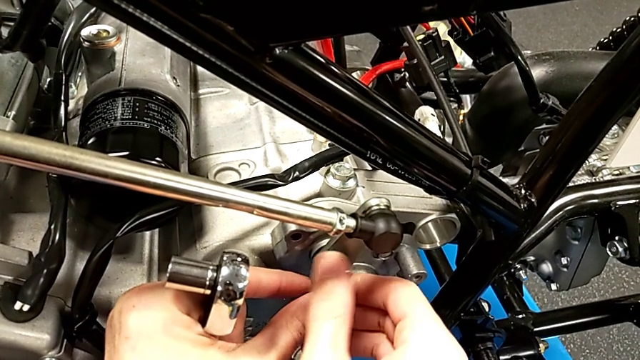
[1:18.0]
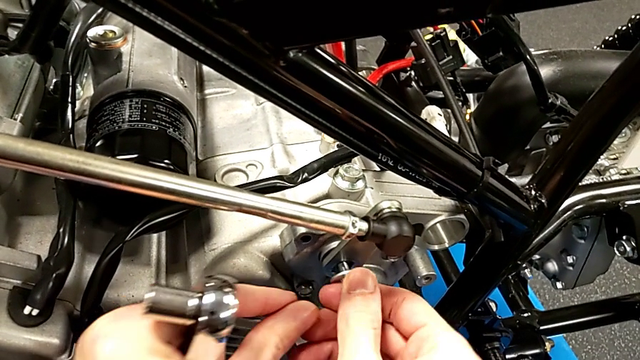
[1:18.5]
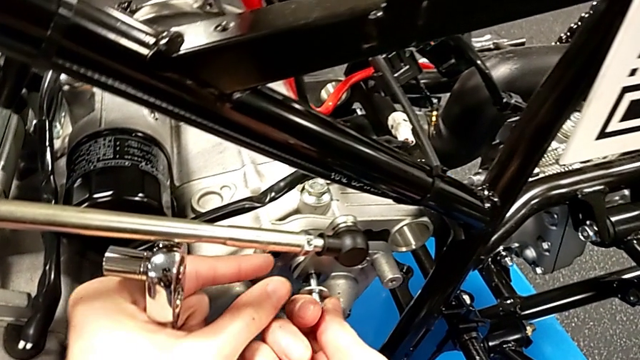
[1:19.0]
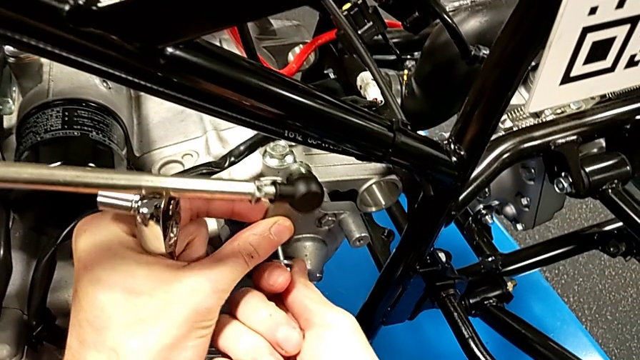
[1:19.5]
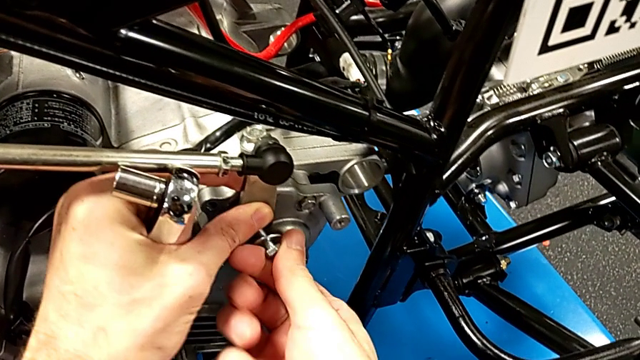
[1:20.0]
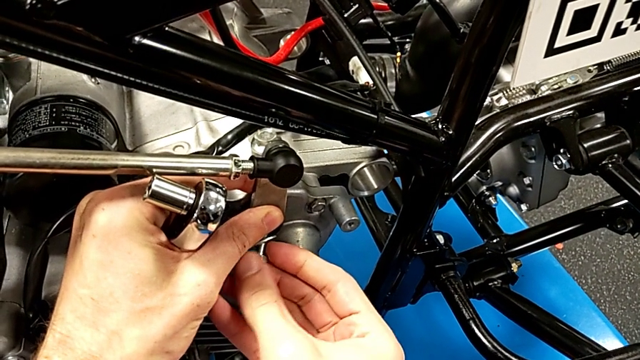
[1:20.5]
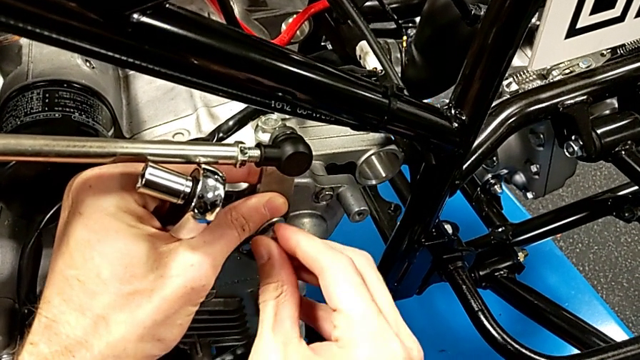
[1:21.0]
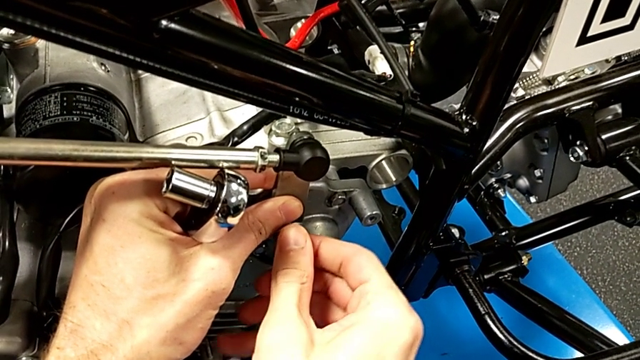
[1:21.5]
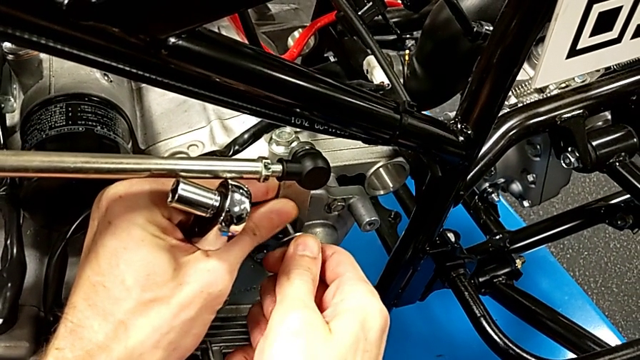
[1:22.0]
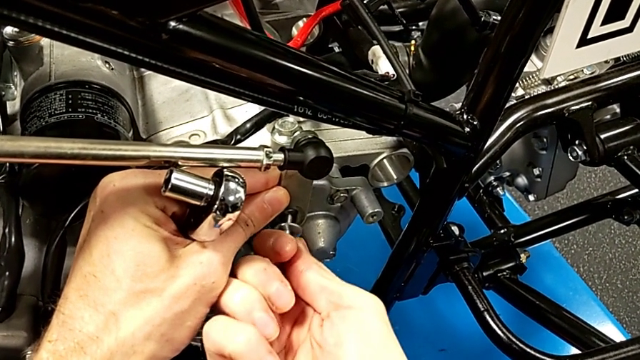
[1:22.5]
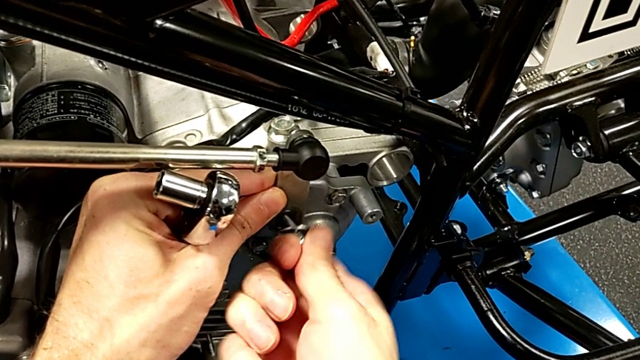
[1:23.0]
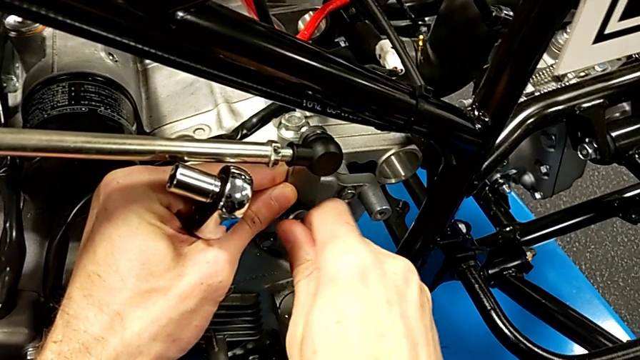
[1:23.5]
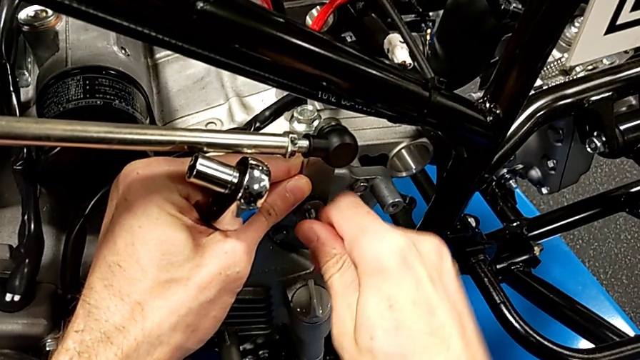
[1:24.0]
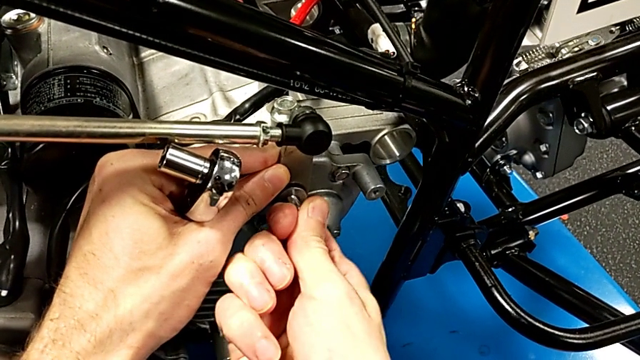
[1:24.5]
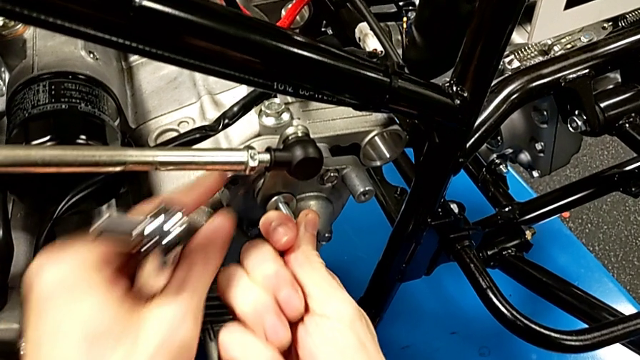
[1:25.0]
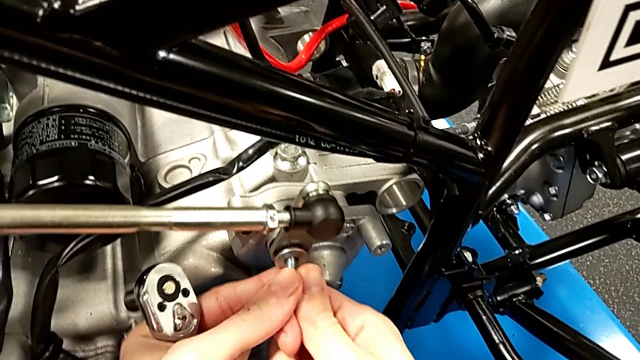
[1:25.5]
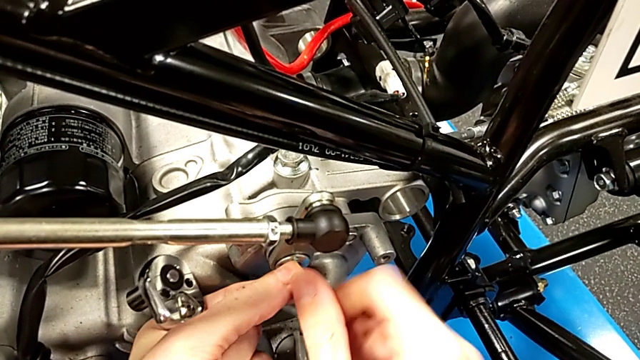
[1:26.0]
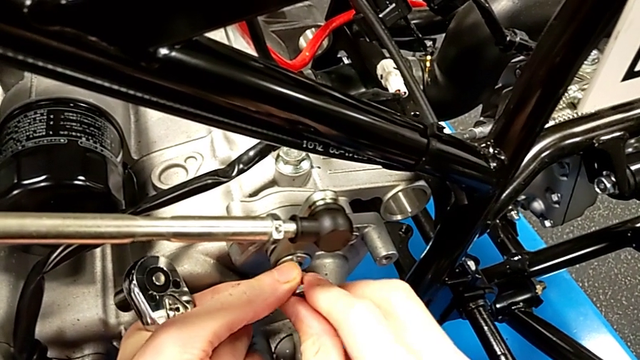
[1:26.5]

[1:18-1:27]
The camera wearer is inserting a bolt into the shift arm. They keep inserting the bolt.

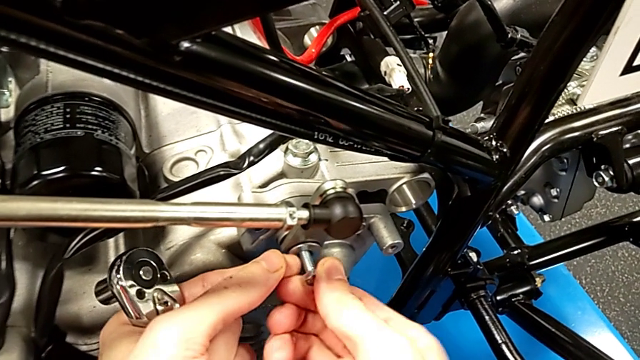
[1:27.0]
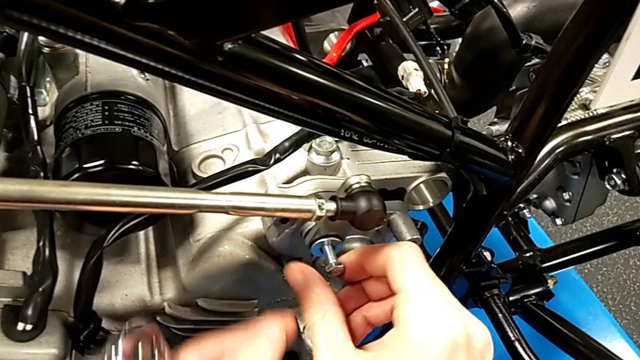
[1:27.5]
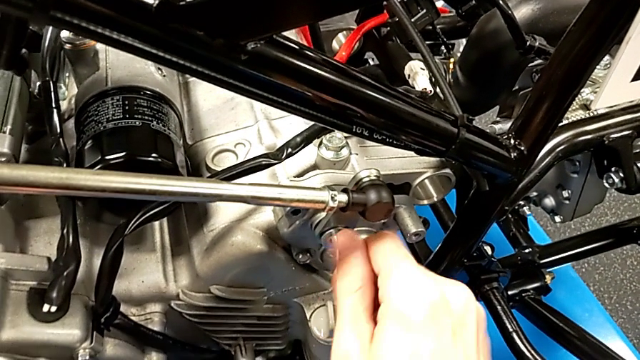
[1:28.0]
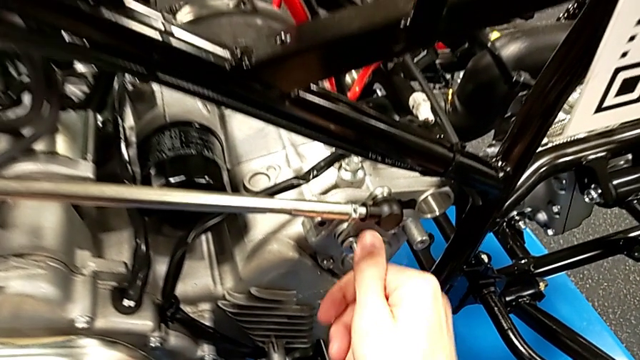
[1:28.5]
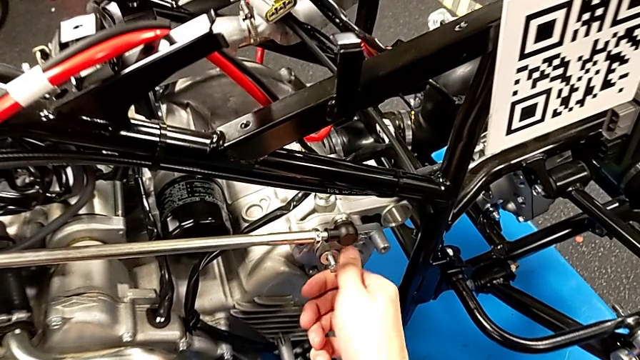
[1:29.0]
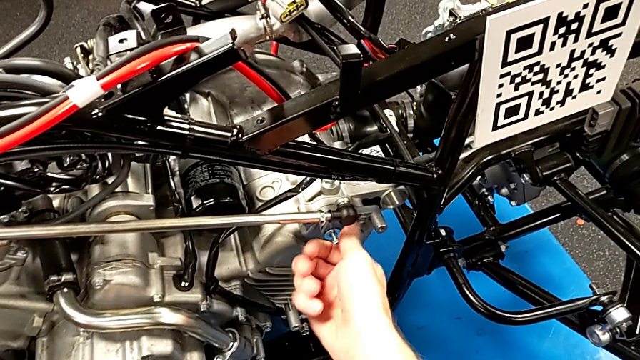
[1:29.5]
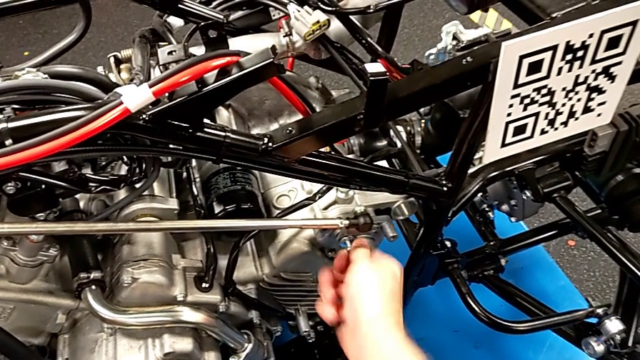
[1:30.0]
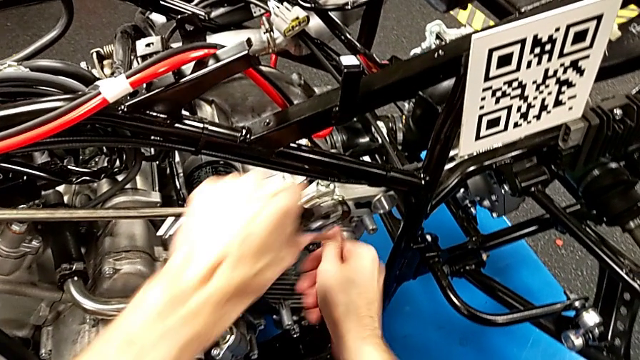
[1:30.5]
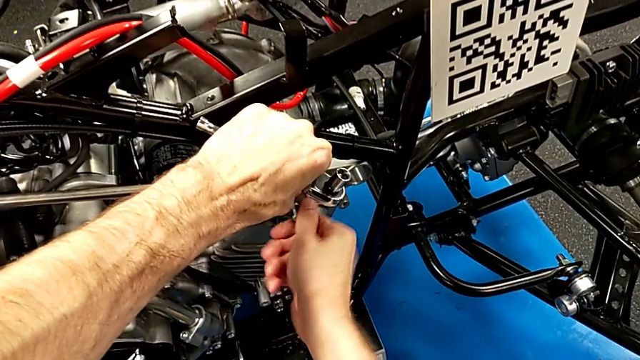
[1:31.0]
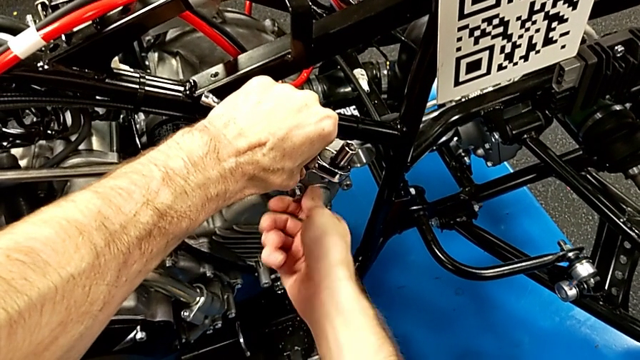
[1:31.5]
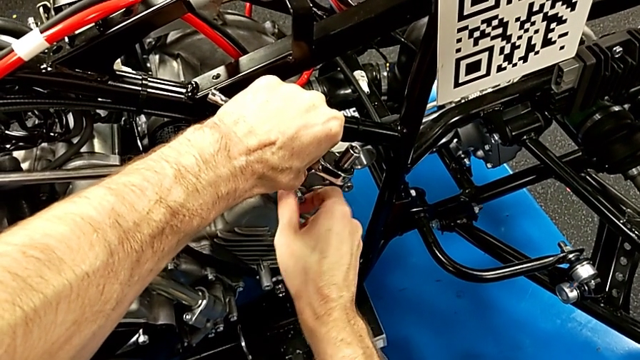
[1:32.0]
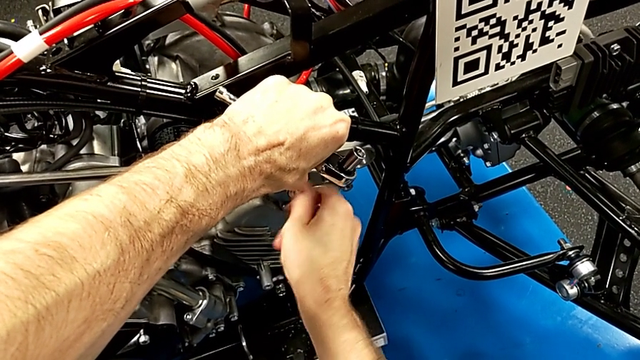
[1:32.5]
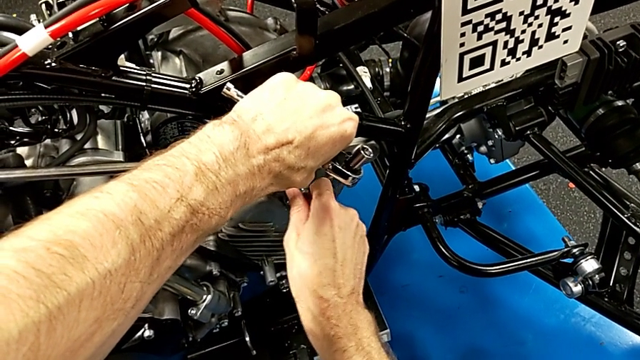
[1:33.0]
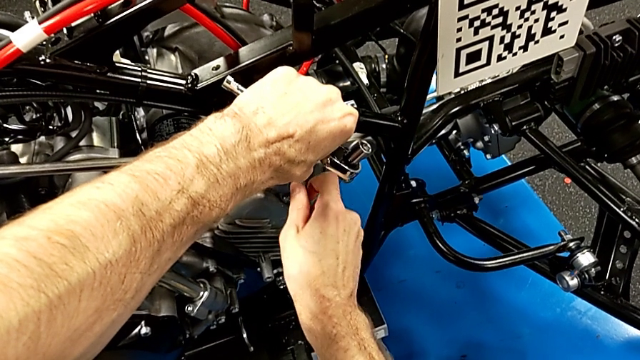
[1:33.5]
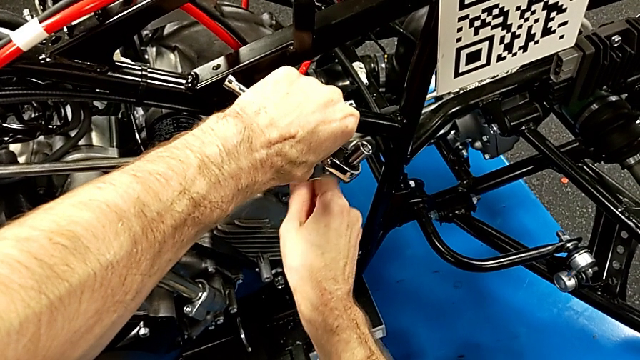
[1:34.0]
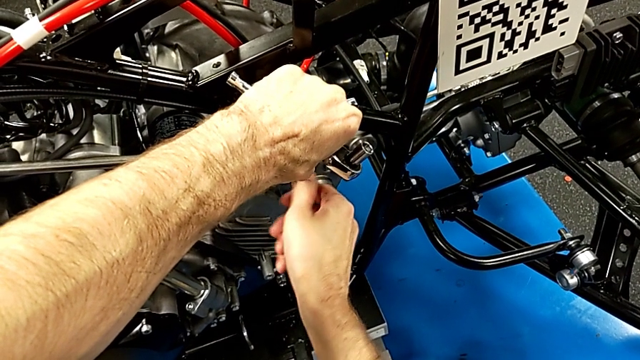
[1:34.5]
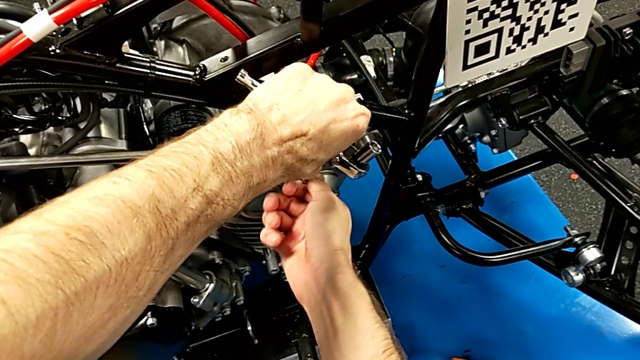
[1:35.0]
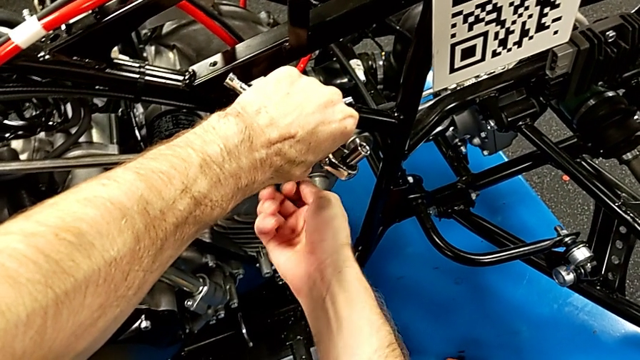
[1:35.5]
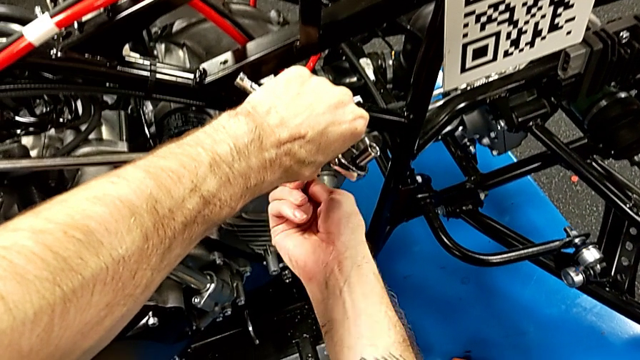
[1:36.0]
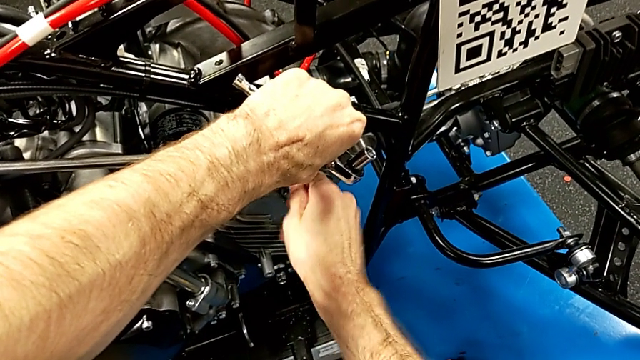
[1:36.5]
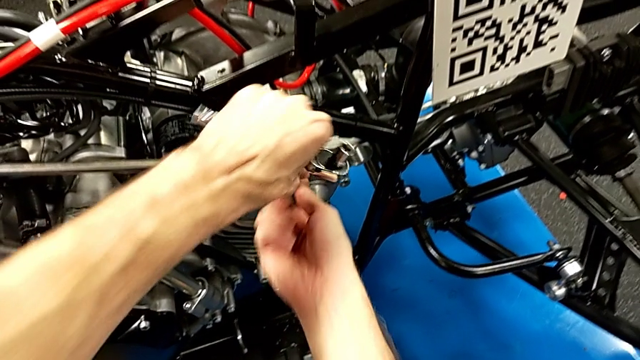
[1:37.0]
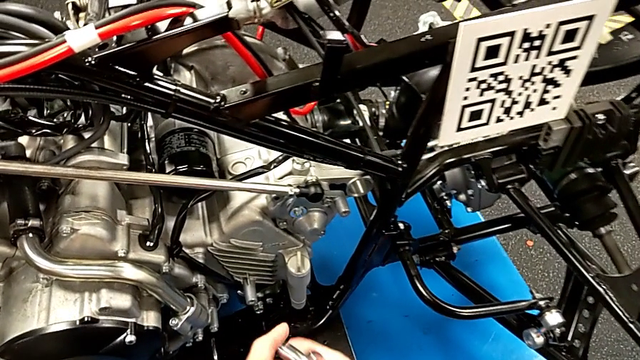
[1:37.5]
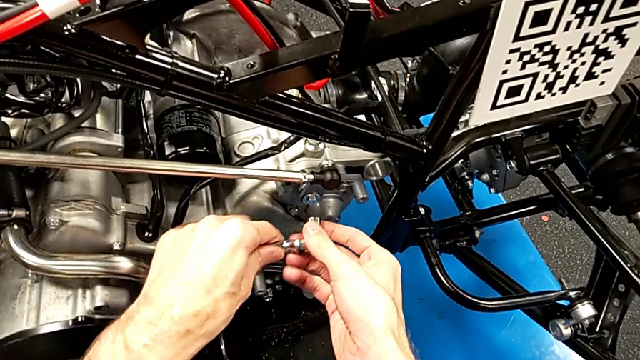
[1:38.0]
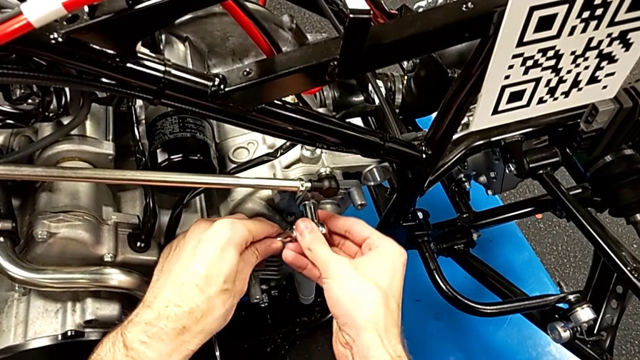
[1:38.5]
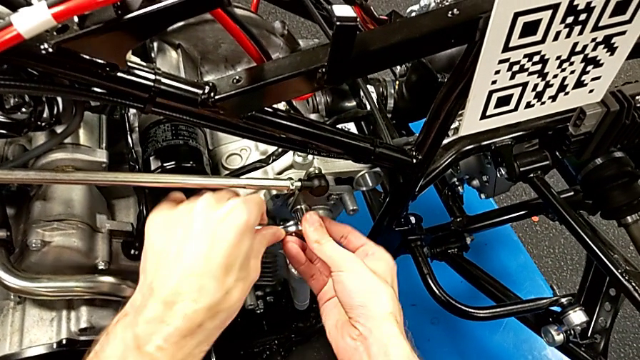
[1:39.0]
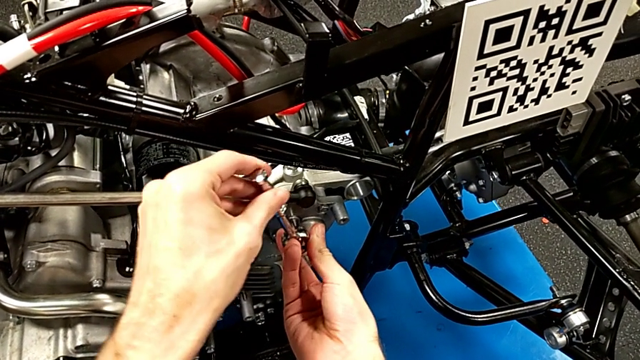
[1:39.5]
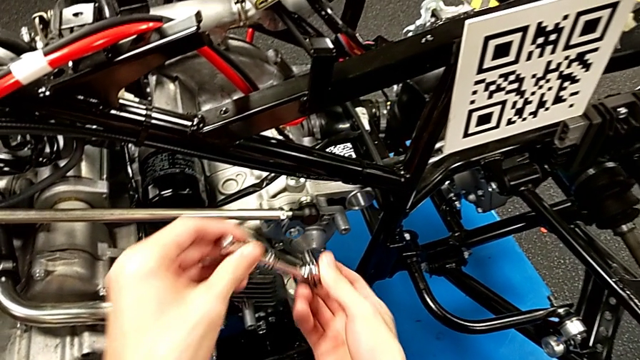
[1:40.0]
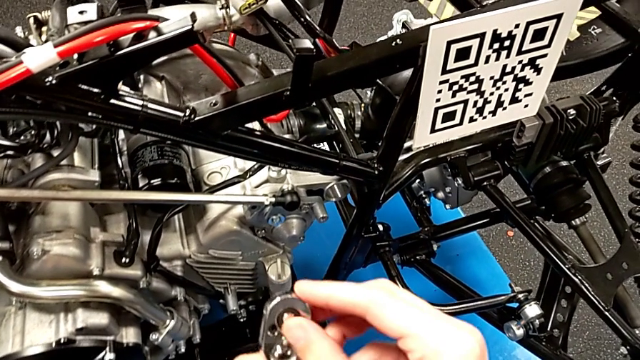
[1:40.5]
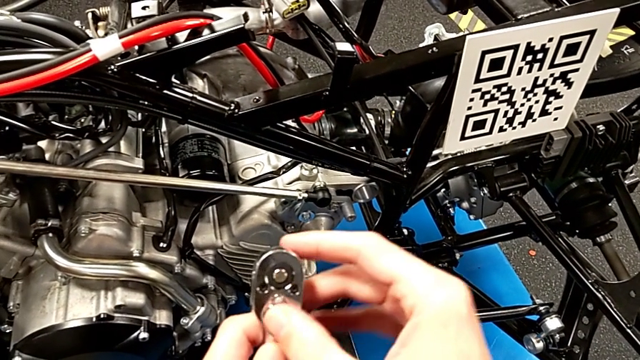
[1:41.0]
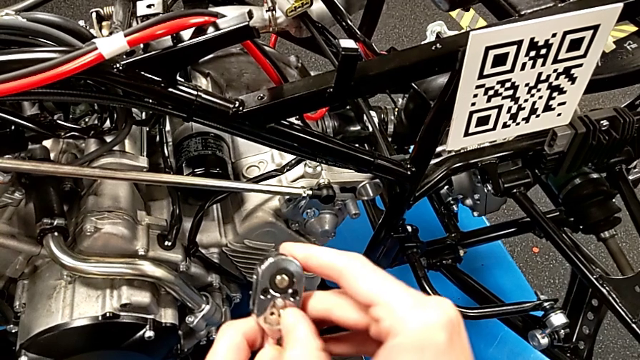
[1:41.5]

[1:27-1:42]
The camera wearer is inserting a bolt into the shift arm. They keep screwing the bolt, wrongly insert the ratchet and screw the bolt, withdraw the ratchet and slide the ratchet adjuster.
